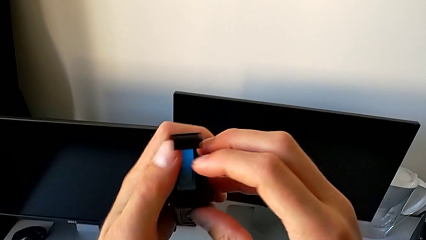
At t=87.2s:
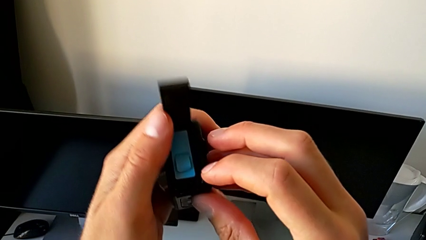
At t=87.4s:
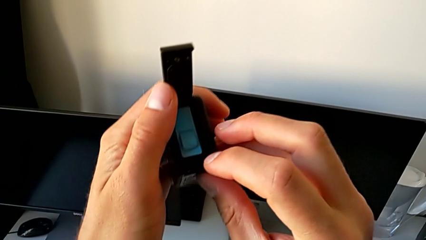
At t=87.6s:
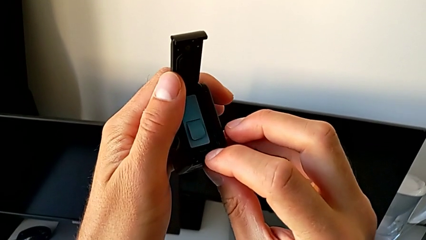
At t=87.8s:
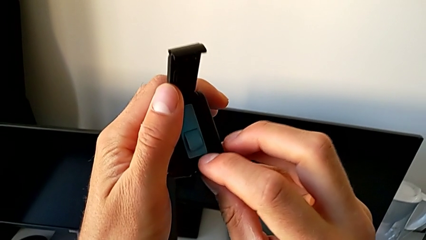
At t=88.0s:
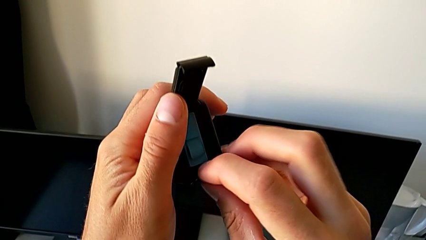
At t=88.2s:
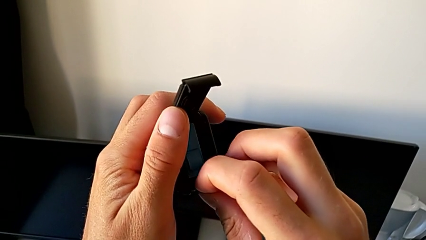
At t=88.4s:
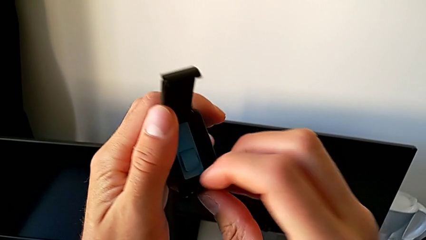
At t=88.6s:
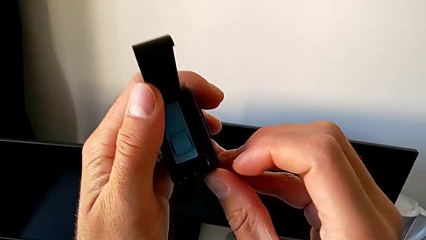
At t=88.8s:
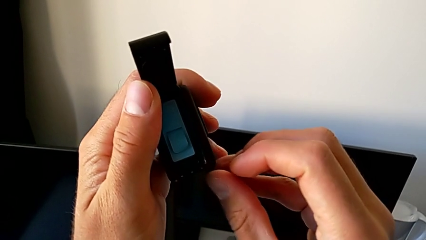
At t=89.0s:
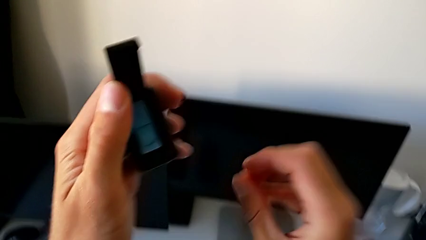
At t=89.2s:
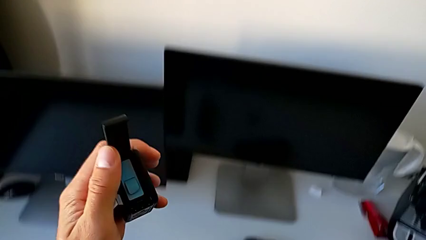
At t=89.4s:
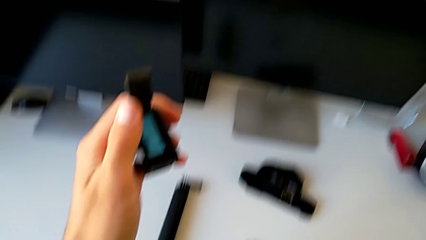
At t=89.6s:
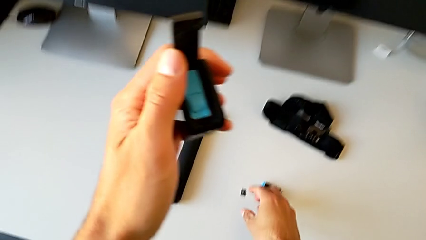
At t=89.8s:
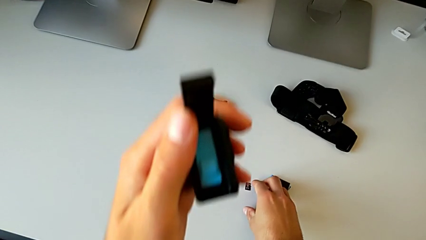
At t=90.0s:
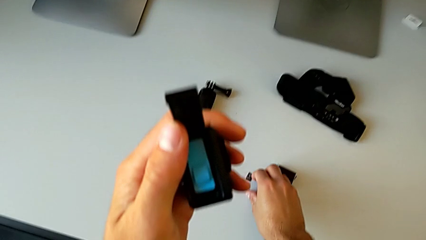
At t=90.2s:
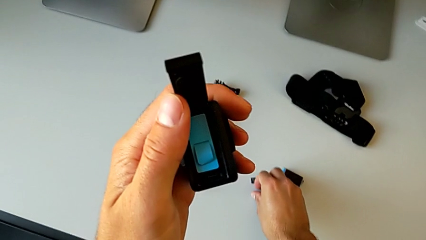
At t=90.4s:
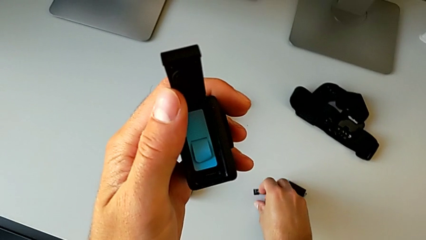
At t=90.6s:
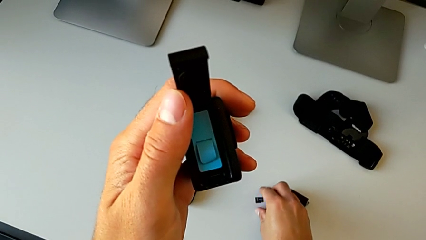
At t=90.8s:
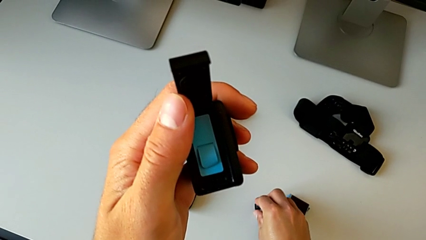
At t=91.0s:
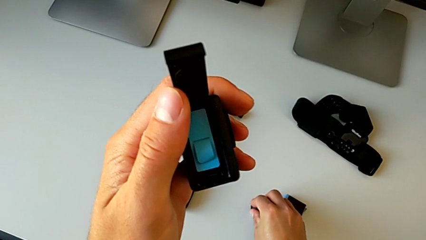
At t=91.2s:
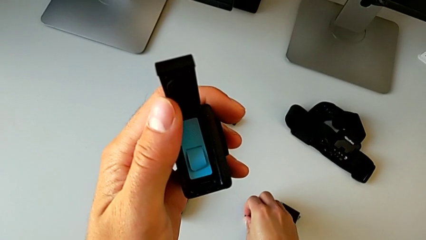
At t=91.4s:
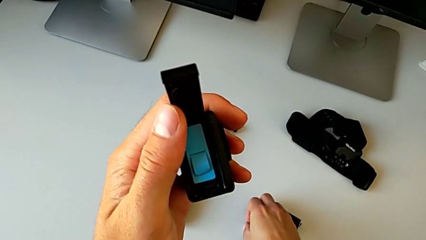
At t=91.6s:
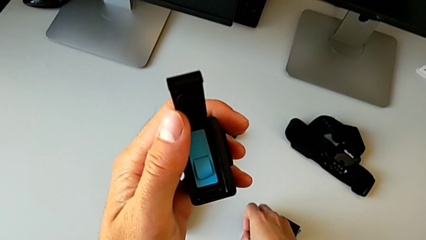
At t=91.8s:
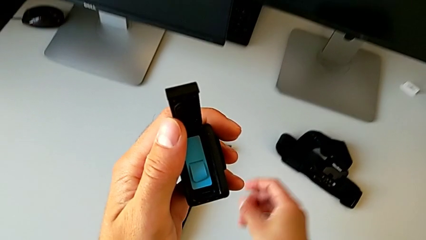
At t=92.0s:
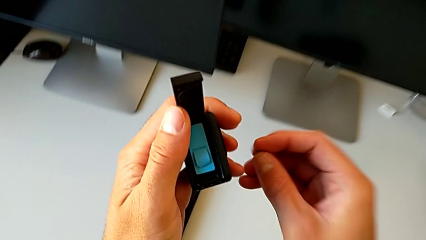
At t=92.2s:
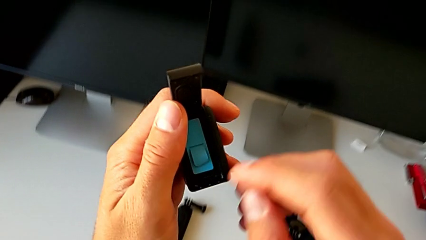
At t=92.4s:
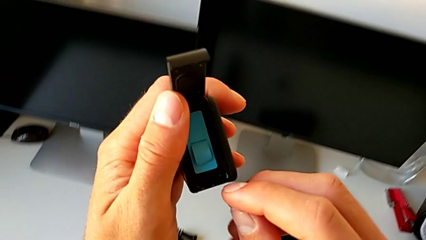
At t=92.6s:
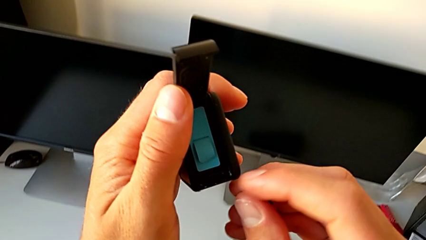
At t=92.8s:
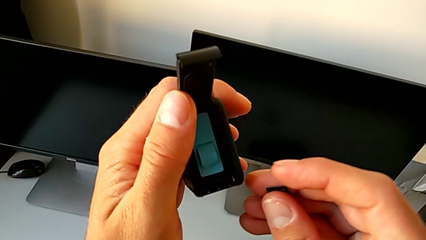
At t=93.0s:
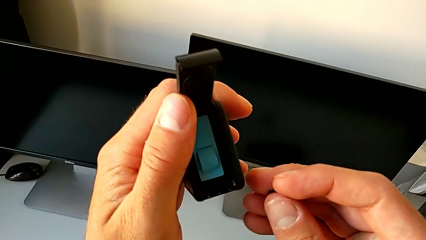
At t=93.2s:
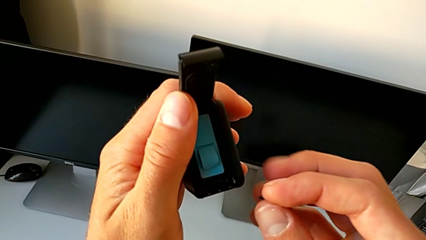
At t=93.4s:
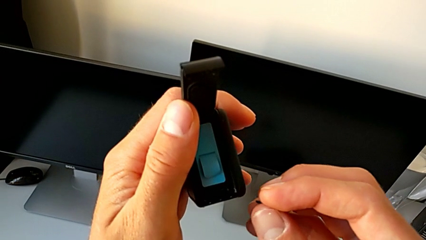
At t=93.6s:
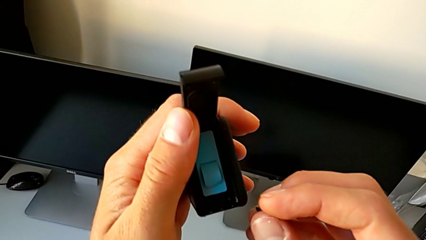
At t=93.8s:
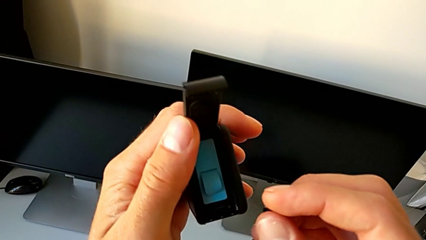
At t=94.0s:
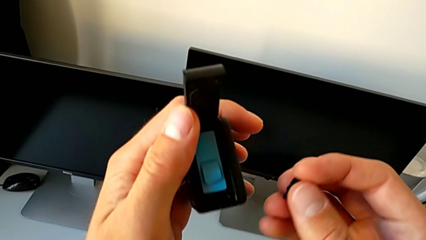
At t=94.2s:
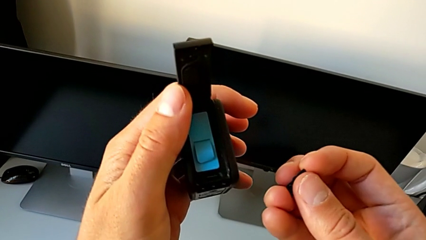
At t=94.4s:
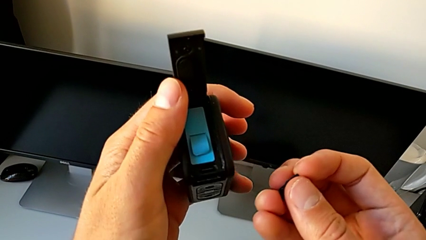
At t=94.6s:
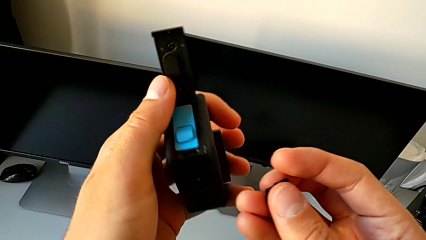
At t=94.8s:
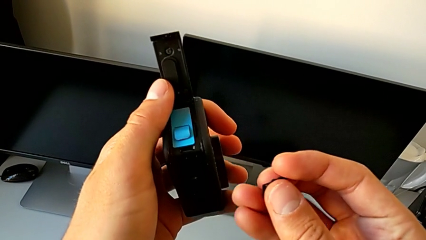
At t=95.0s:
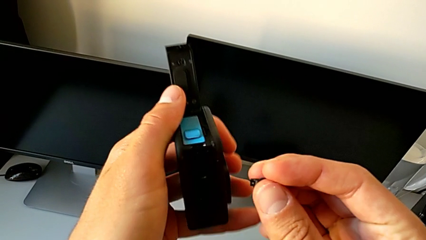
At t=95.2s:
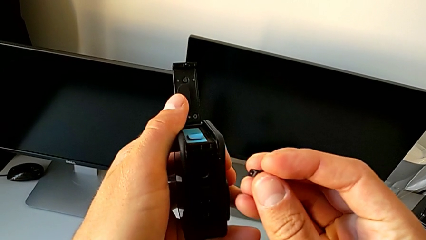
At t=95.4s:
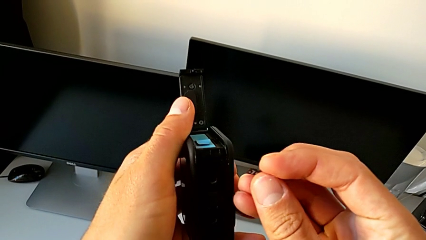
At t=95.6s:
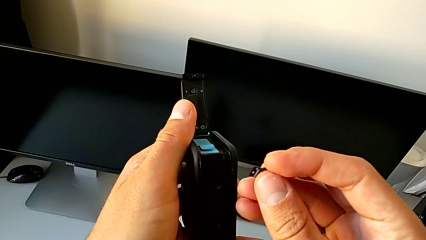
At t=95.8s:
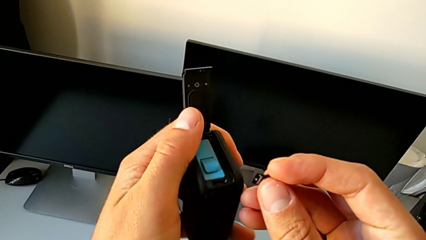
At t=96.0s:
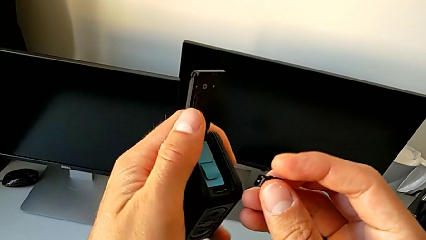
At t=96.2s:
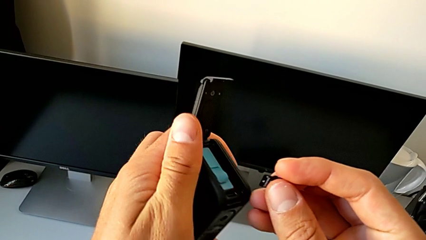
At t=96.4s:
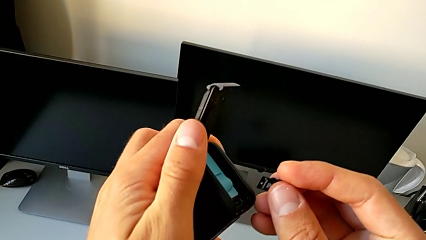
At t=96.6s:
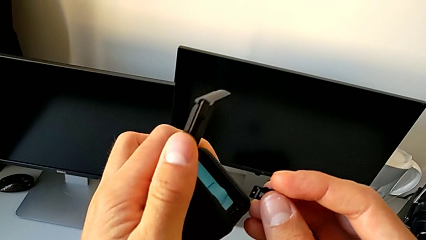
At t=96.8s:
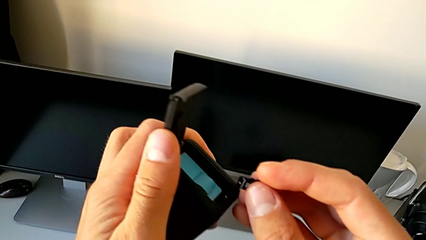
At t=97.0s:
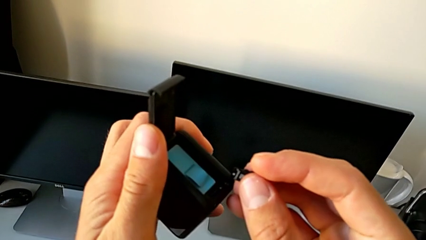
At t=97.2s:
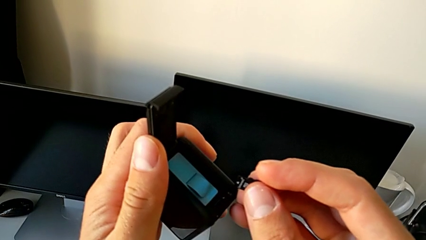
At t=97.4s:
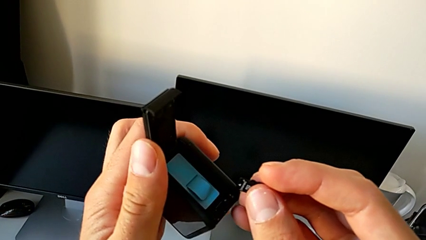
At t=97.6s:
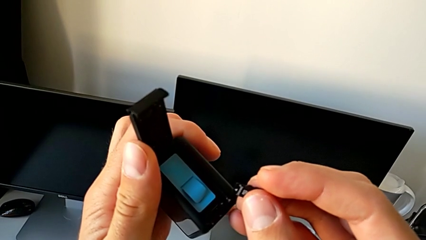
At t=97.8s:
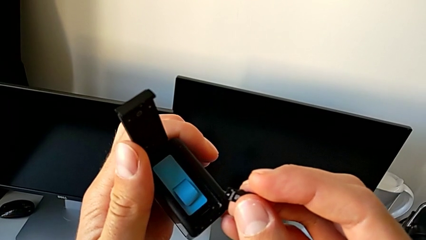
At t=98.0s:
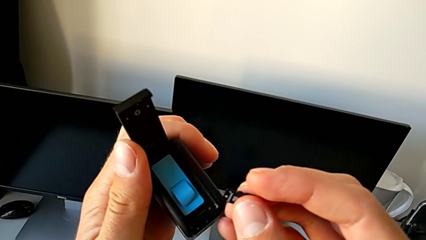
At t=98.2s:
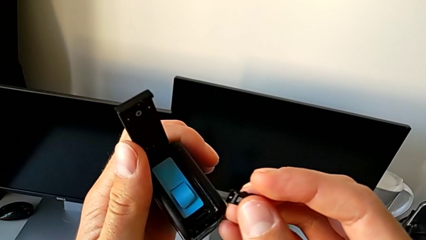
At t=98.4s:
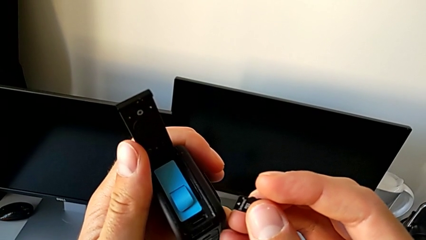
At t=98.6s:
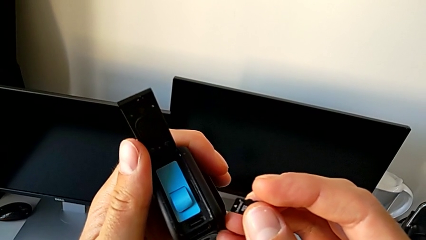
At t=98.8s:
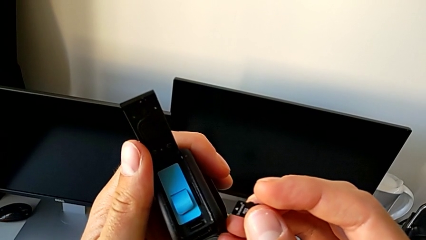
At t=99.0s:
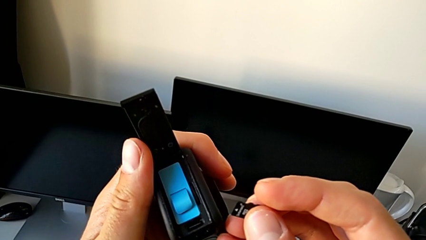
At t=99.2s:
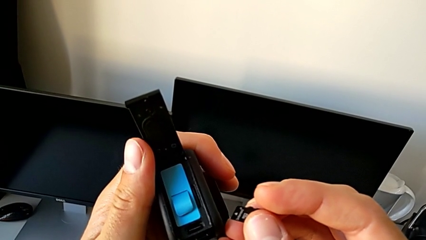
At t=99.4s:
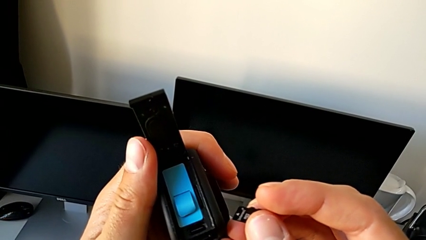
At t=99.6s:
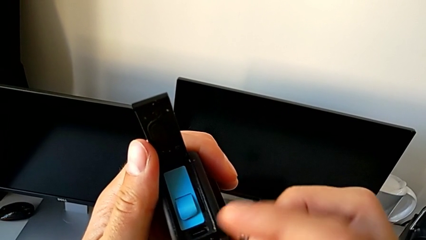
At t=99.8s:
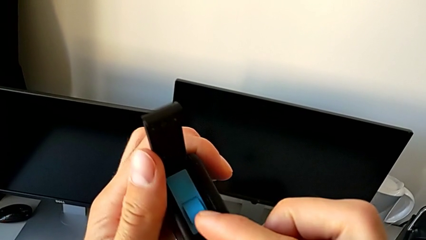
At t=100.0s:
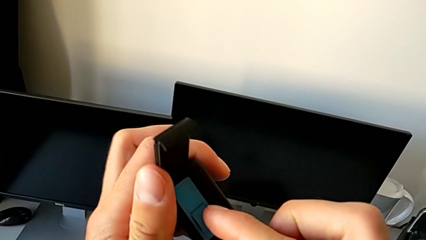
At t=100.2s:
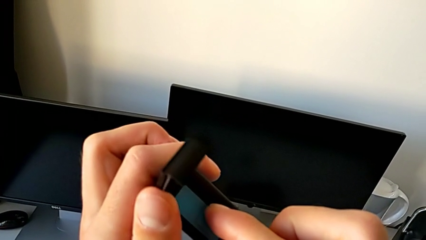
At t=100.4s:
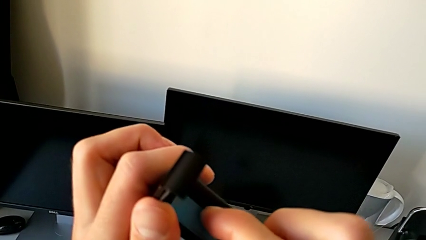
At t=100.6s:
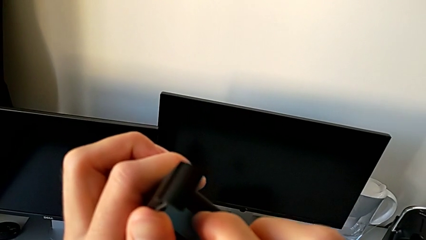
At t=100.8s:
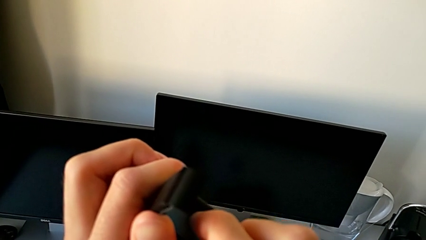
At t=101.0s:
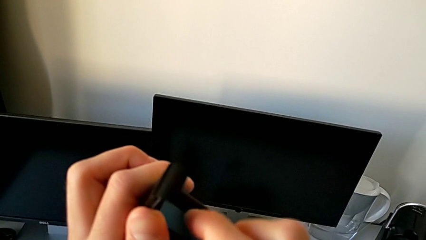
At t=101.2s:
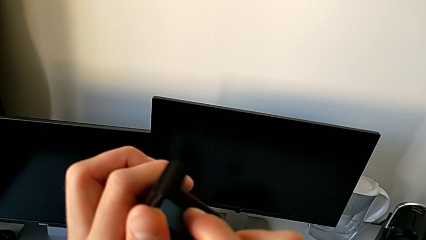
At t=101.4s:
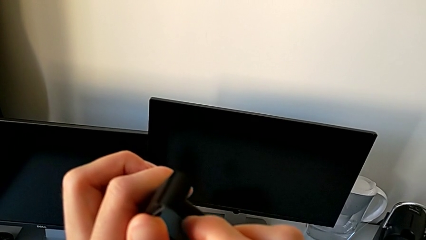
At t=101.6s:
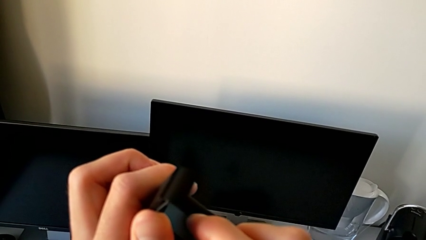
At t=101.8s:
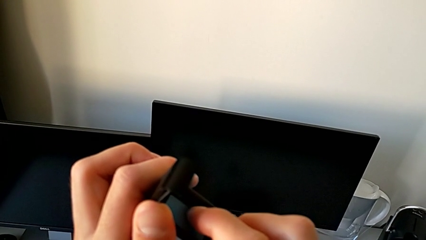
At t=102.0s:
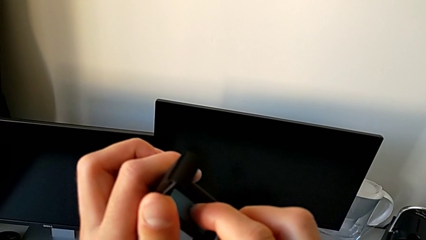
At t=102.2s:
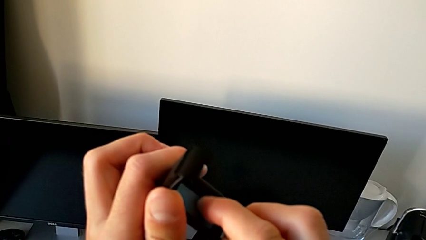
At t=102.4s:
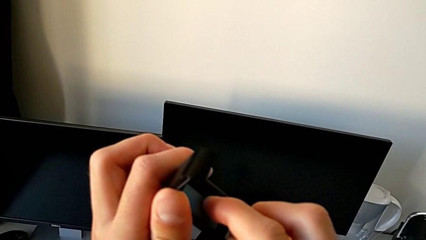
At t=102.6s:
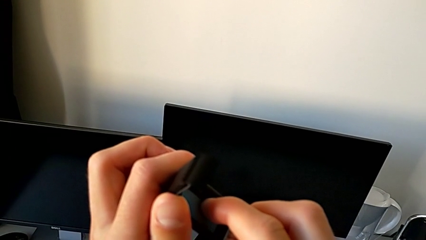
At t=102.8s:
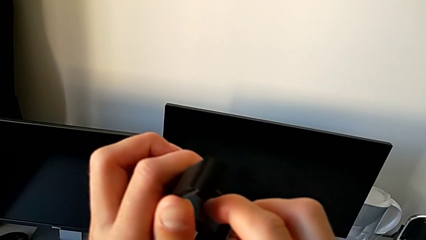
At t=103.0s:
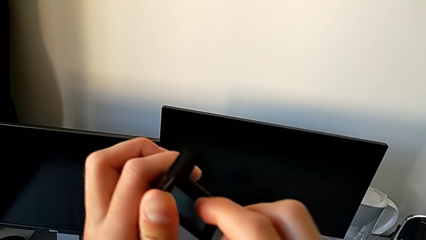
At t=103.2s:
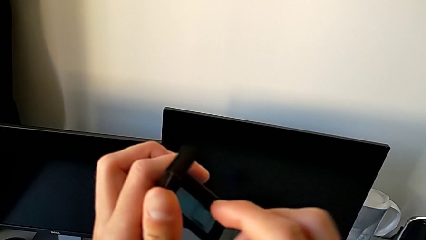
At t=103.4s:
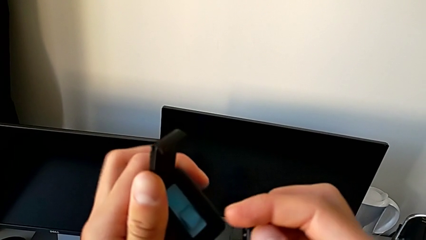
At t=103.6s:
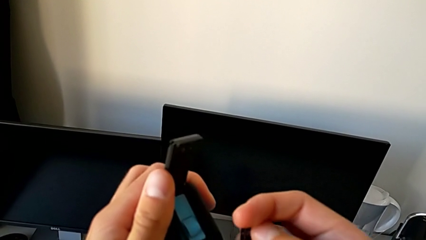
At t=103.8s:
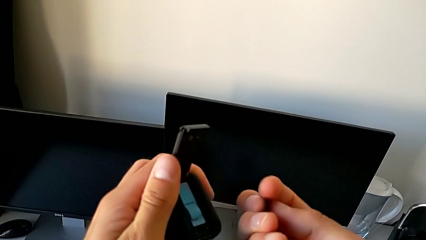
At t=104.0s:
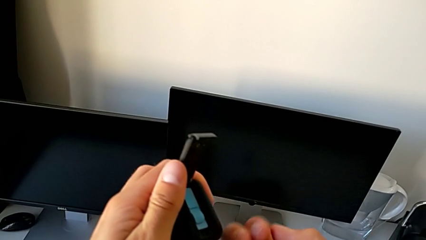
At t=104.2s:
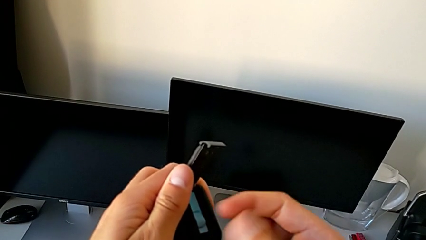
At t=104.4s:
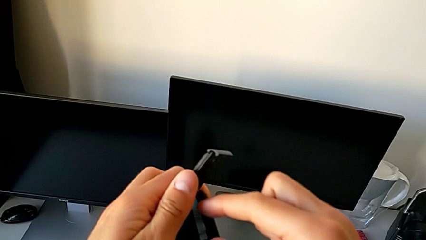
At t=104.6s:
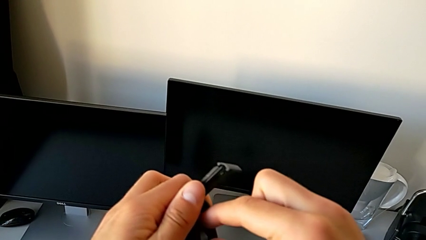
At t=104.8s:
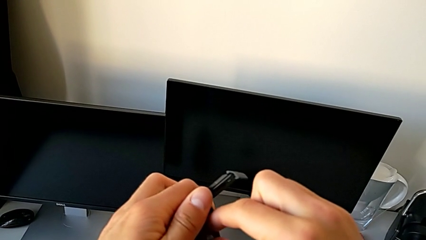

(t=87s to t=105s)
The camera wearer is changing the SD card. They grab the SD card, lift it and press it.
